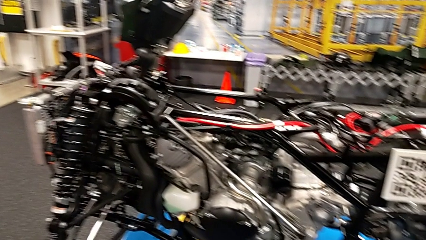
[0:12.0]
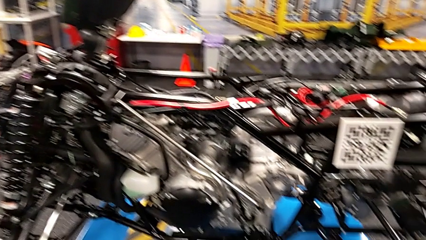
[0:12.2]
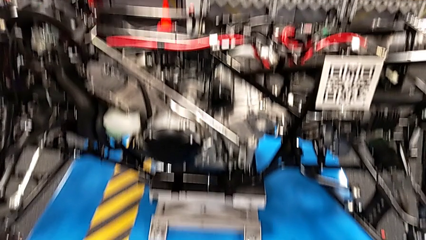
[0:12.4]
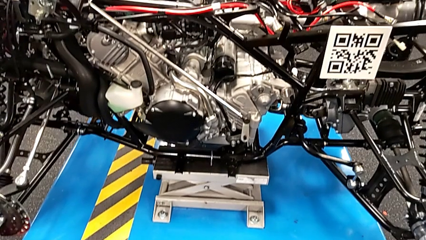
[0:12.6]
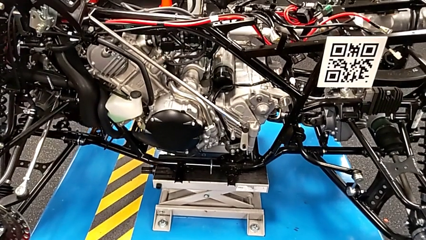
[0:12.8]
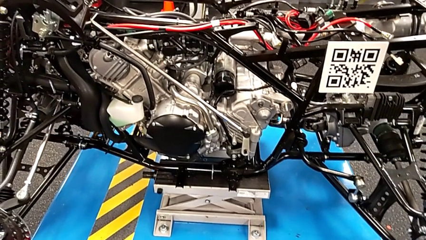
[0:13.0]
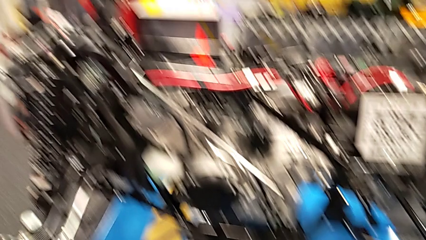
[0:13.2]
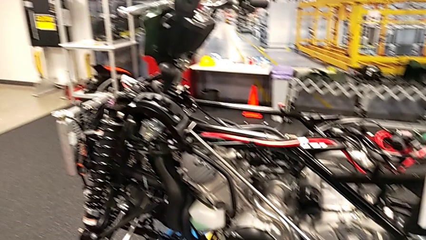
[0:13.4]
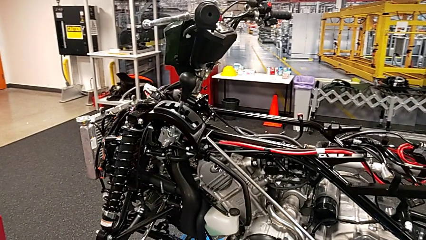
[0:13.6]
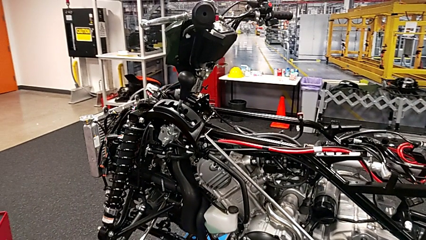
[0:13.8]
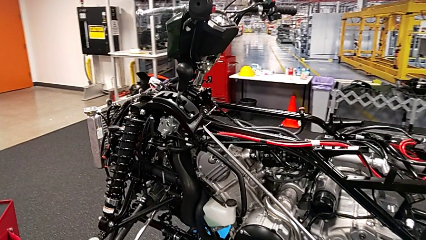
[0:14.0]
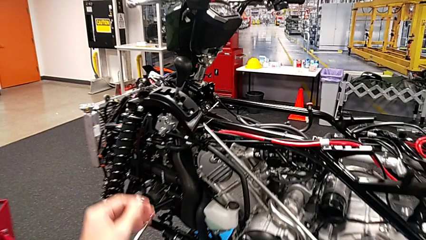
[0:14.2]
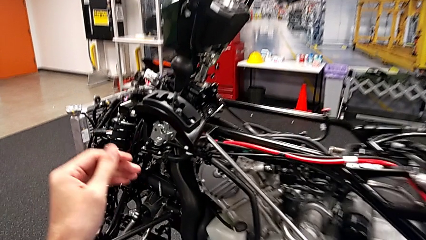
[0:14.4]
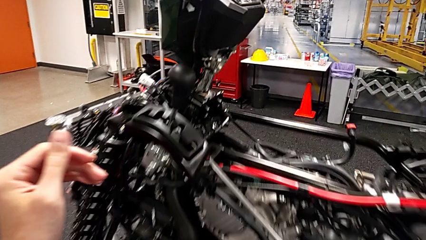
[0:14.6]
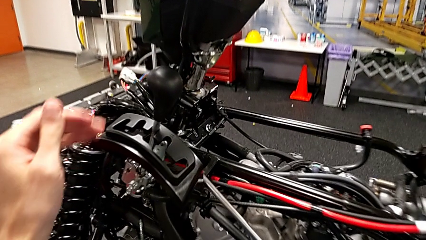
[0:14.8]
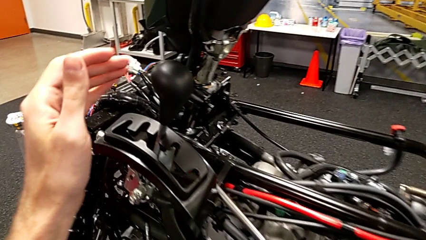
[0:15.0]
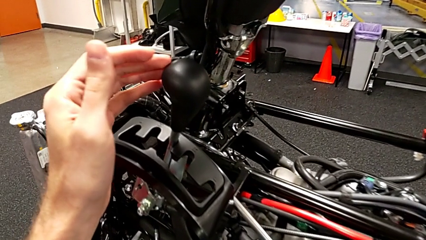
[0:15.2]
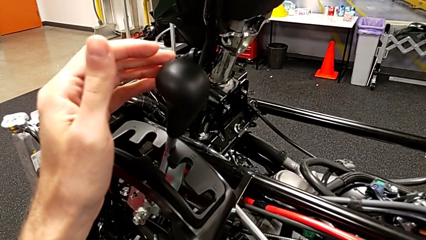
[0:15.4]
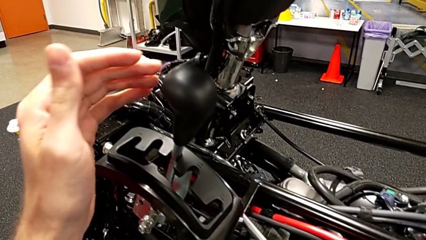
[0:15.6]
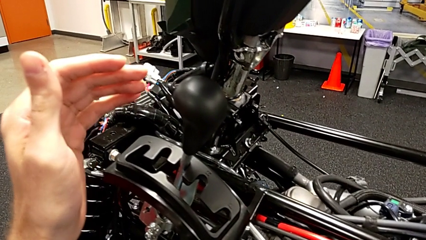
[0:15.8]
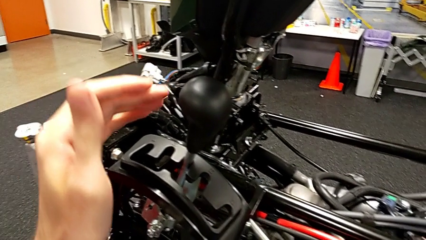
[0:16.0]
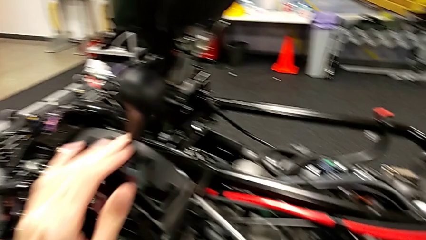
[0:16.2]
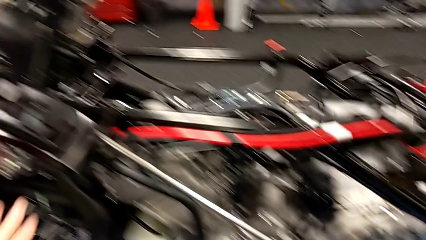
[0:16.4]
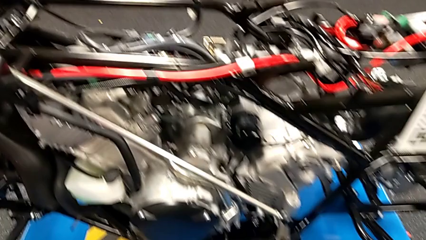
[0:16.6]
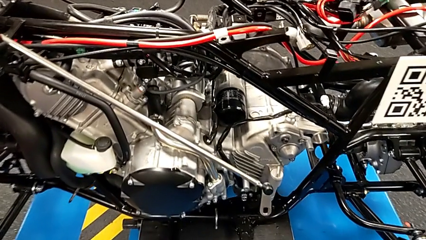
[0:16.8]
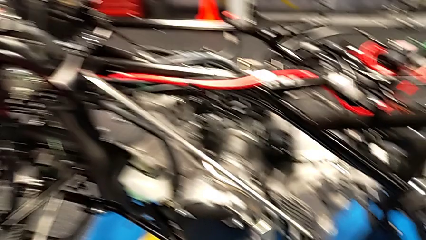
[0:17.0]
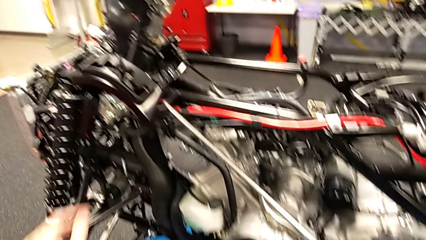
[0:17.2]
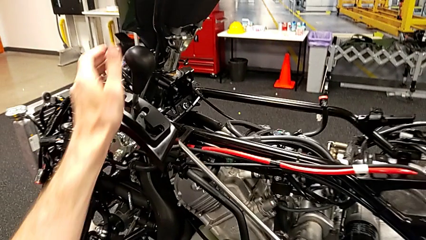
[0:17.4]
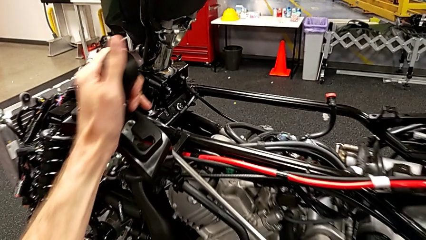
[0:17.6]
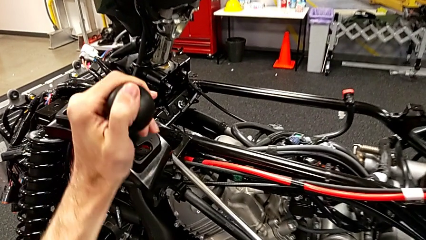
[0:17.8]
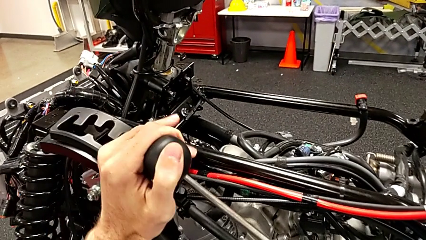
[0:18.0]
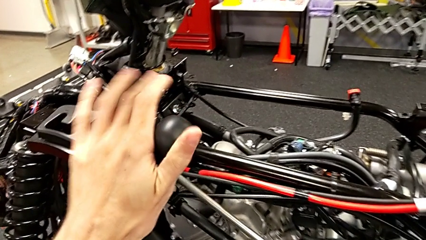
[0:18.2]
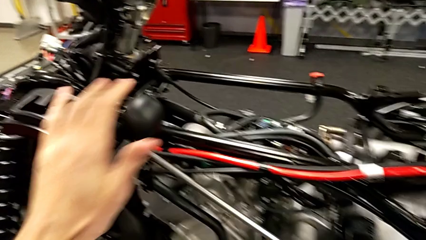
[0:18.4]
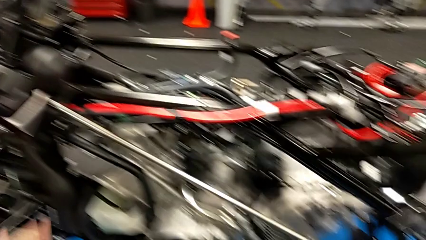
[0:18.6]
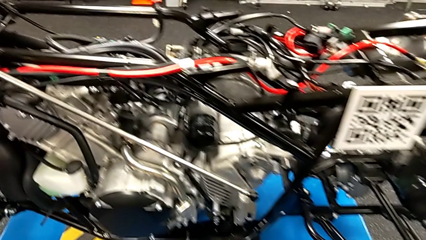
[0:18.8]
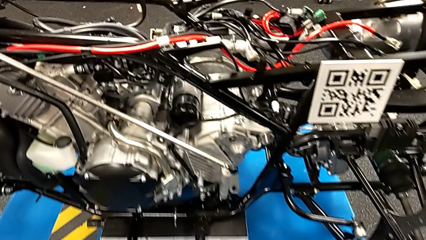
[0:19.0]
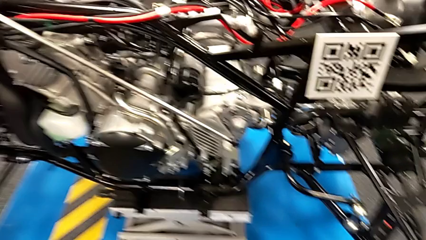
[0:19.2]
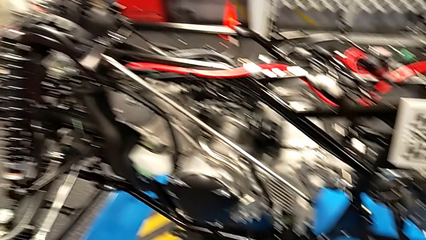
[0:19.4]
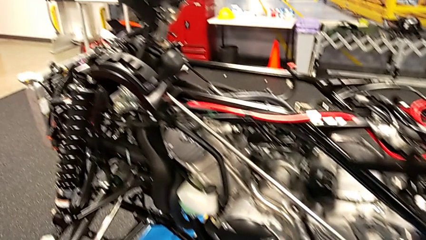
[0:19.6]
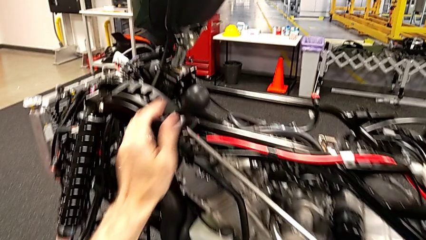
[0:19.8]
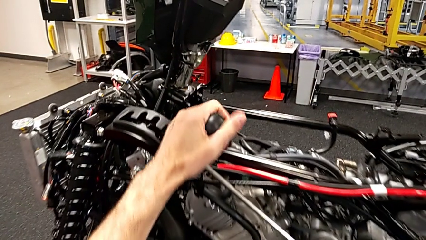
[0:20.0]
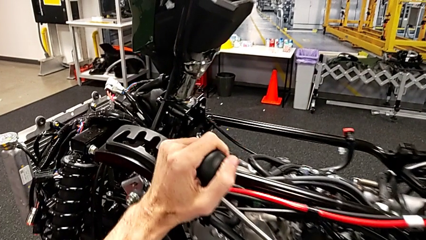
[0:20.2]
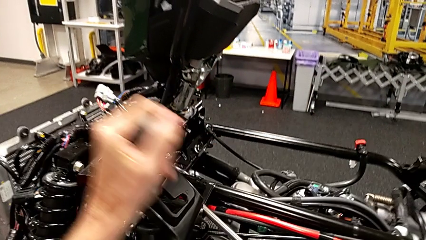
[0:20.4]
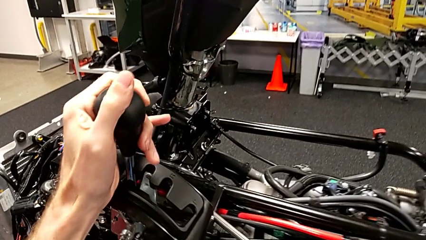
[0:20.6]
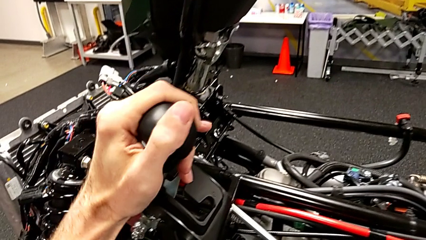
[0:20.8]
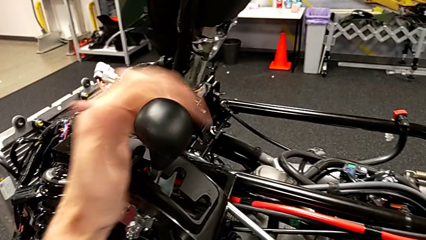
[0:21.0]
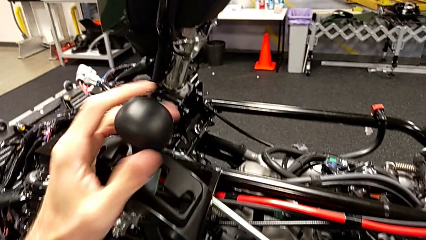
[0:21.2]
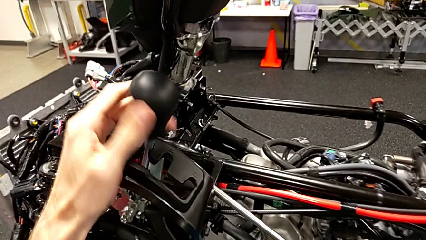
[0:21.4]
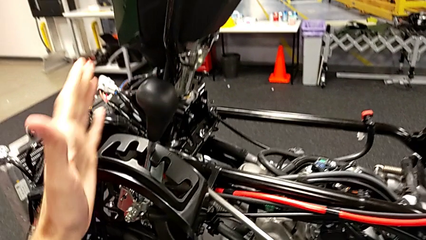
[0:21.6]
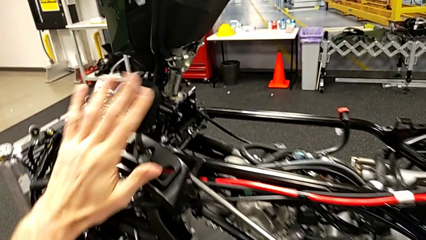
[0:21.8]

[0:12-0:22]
The camera wearer slides the lever. They approach the lever, grab it, shift it, grab it and shift it.

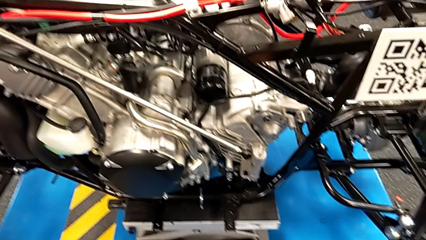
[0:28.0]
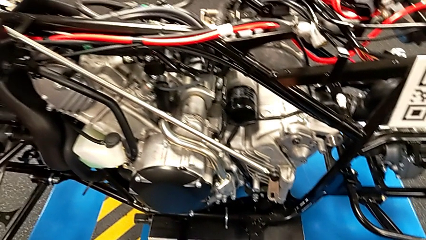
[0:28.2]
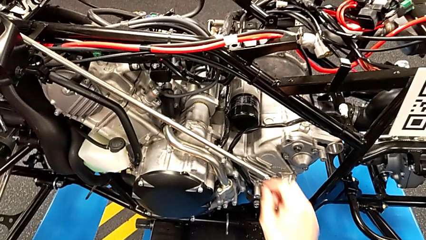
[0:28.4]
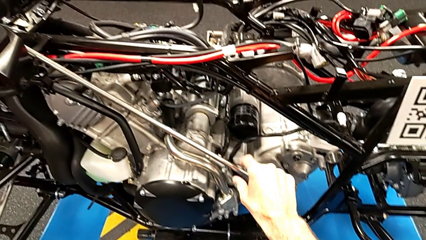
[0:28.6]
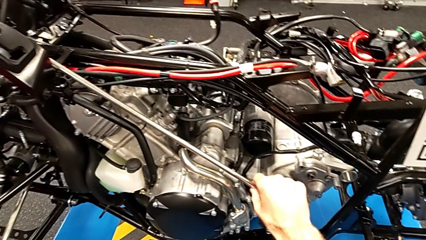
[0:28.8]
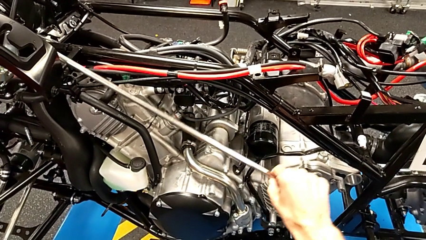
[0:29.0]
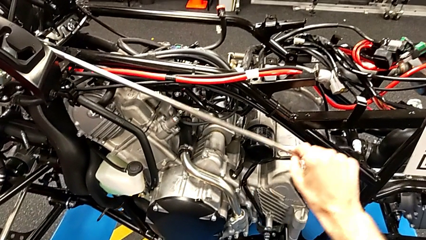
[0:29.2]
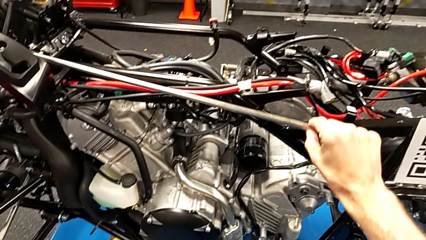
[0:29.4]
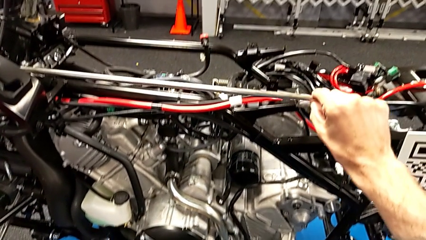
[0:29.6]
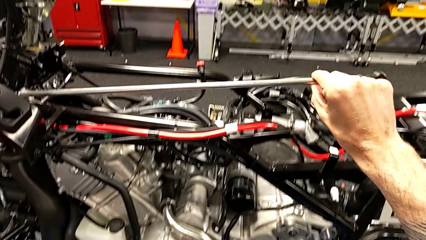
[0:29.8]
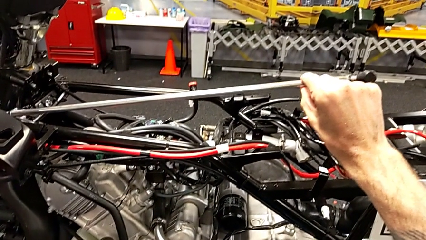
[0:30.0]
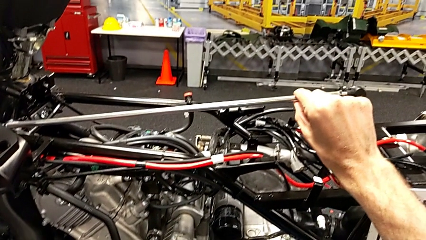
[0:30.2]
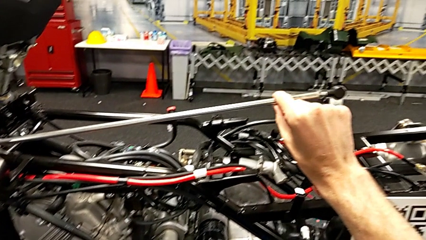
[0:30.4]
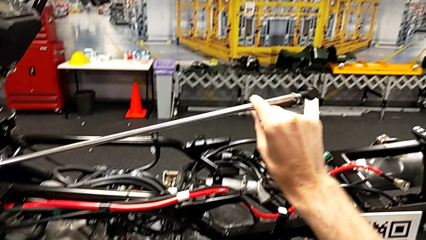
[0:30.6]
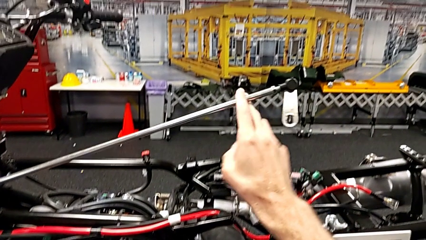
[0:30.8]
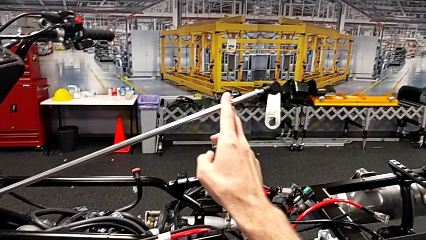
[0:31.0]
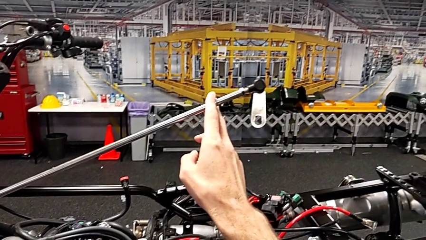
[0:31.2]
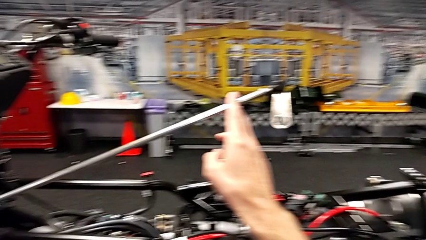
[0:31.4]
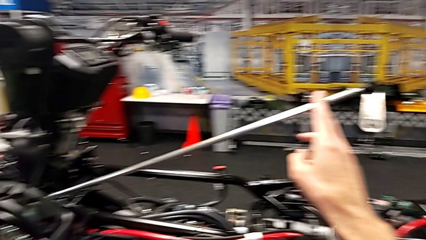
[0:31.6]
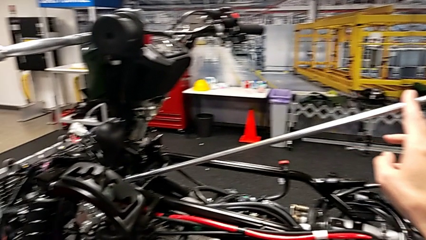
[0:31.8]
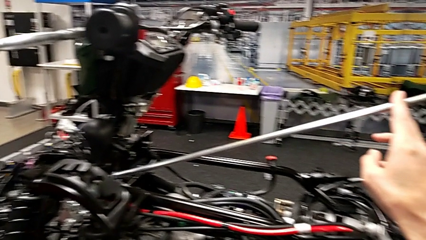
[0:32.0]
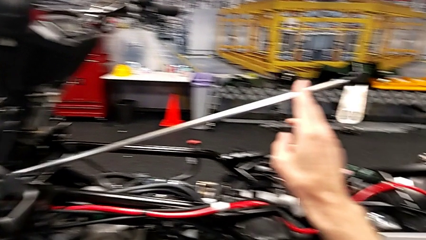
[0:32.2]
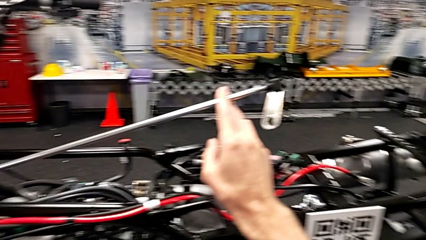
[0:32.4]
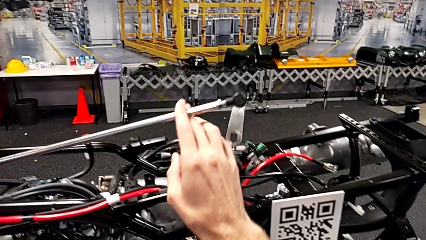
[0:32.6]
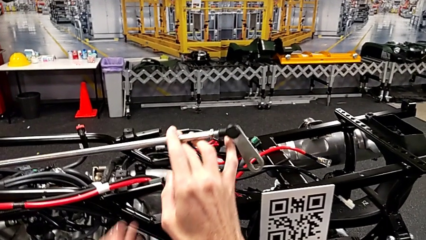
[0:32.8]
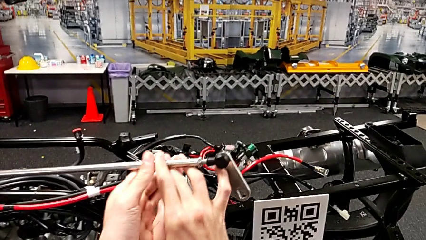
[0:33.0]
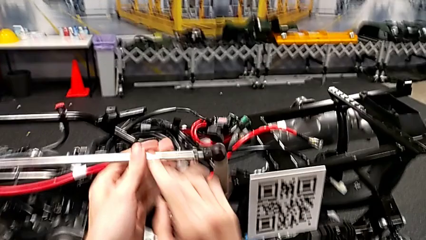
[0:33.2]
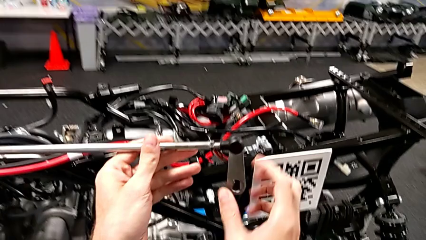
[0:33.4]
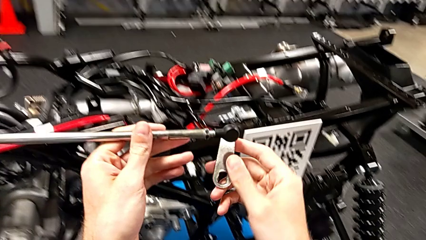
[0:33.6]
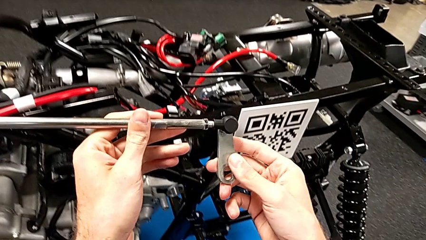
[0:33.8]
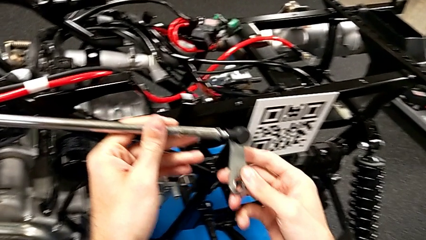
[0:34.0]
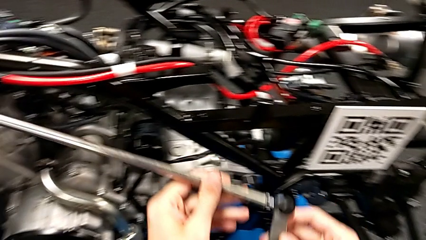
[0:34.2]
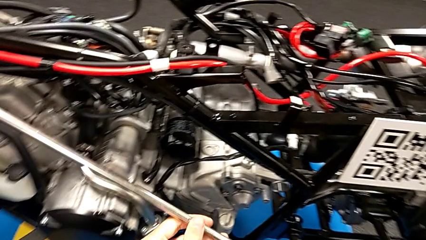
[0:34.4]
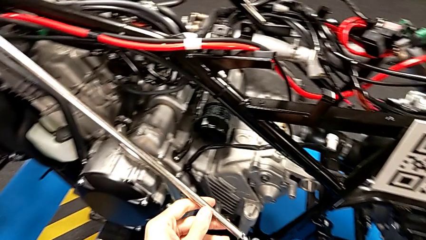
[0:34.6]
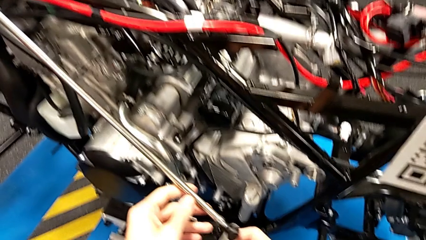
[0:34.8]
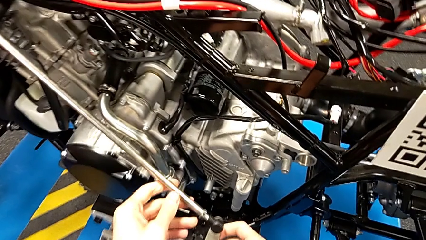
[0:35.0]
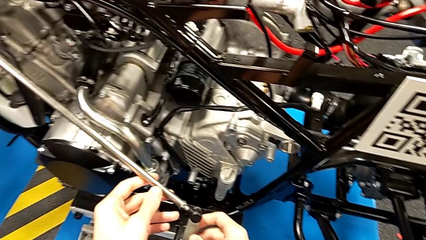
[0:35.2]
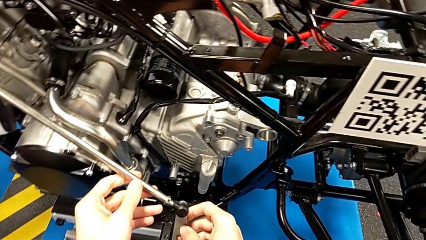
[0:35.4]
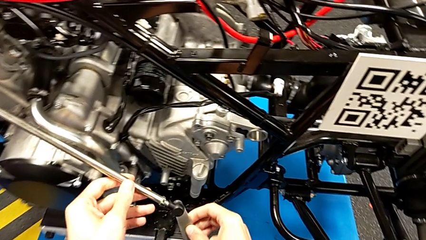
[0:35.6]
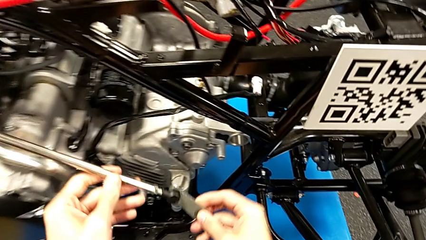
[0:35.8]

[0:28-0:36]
The camera wearer is inserting the arm into the peg. They grab the shift arm, lift it and inspect it.
